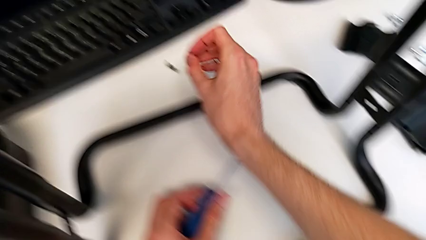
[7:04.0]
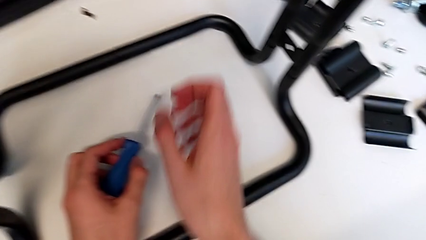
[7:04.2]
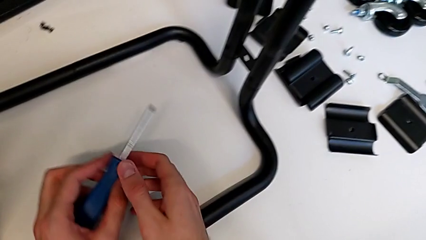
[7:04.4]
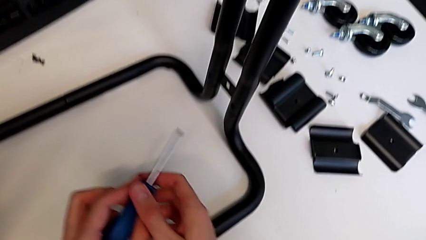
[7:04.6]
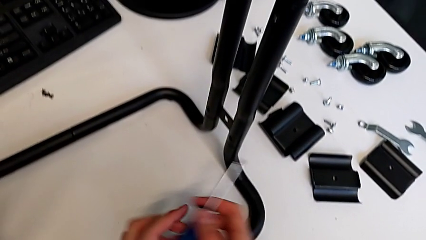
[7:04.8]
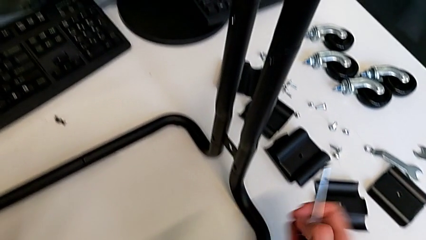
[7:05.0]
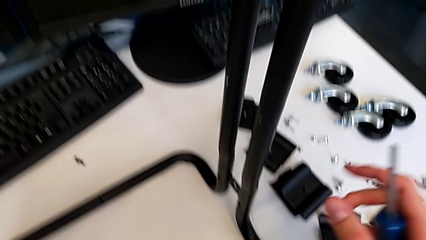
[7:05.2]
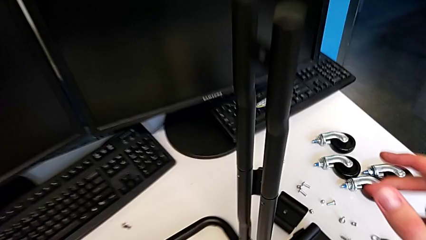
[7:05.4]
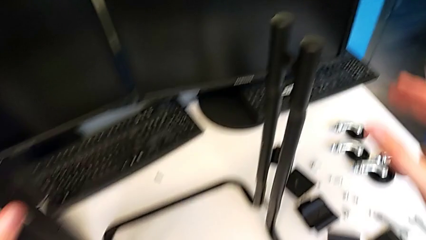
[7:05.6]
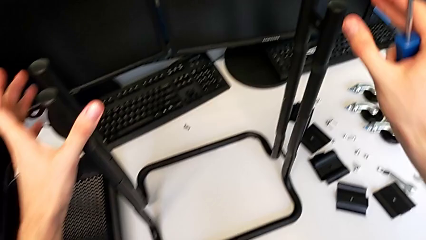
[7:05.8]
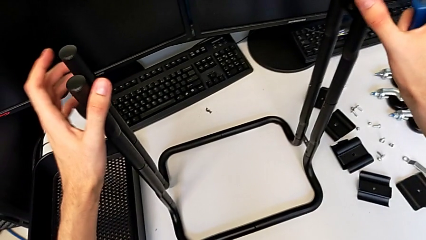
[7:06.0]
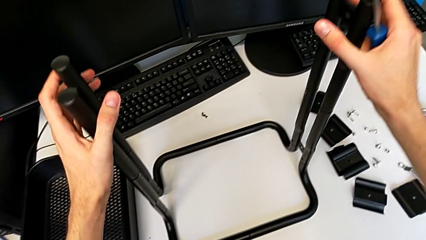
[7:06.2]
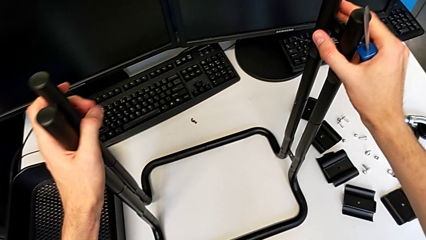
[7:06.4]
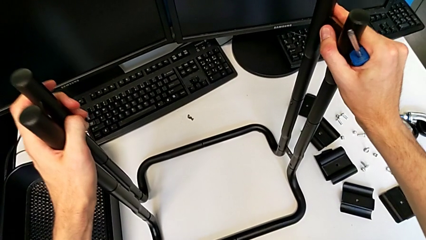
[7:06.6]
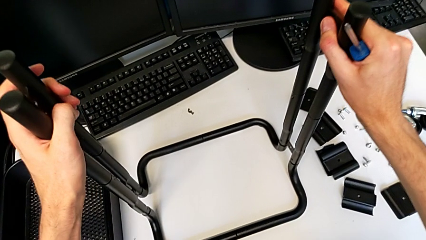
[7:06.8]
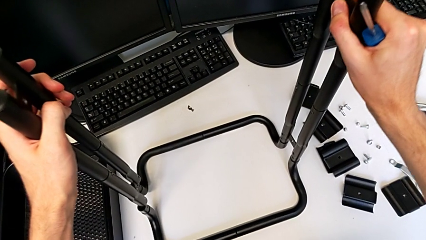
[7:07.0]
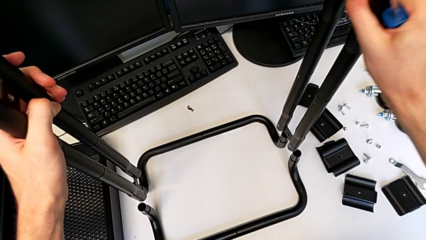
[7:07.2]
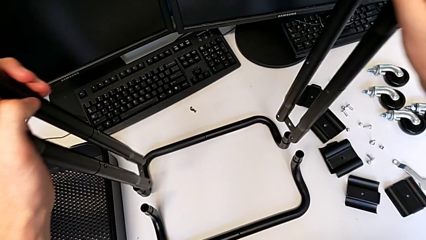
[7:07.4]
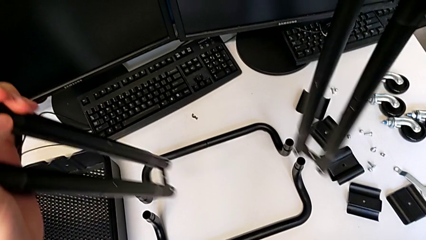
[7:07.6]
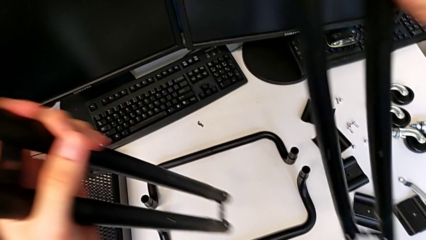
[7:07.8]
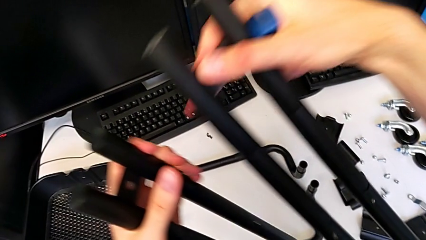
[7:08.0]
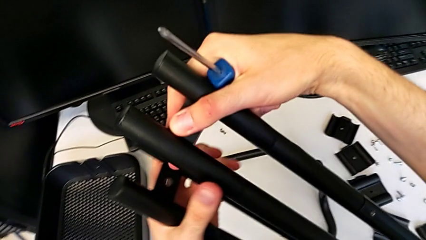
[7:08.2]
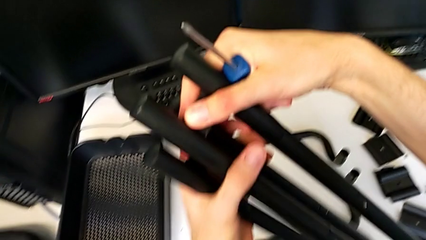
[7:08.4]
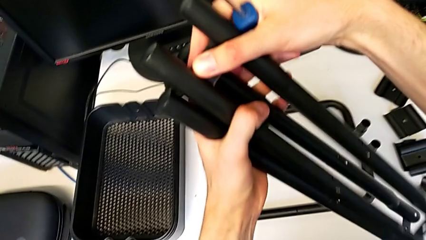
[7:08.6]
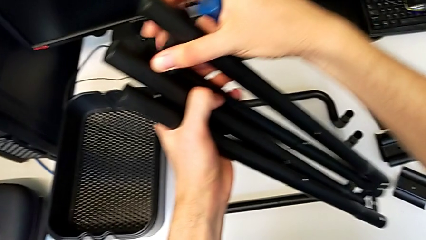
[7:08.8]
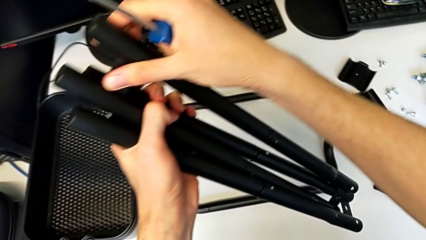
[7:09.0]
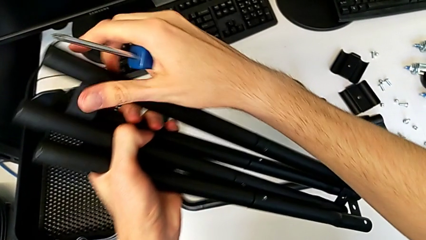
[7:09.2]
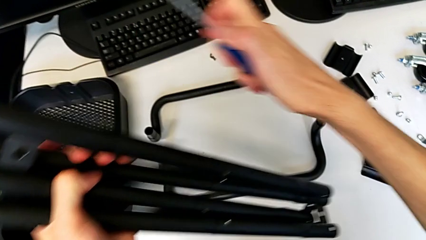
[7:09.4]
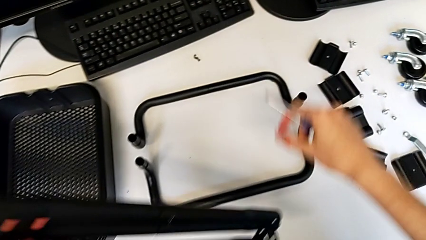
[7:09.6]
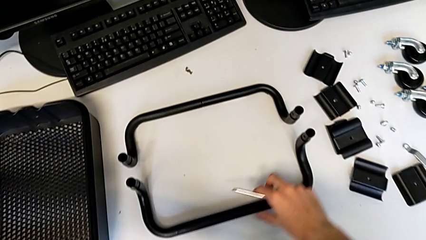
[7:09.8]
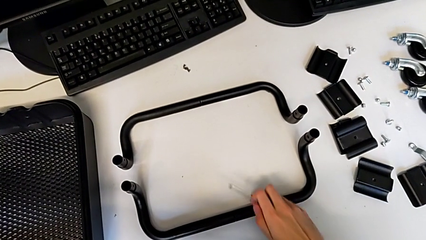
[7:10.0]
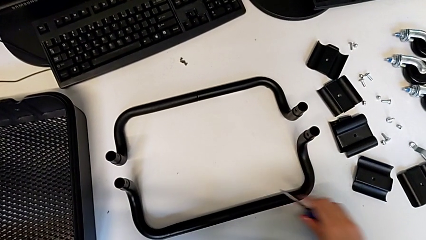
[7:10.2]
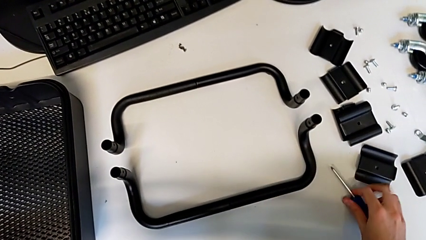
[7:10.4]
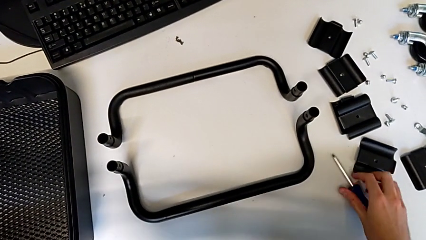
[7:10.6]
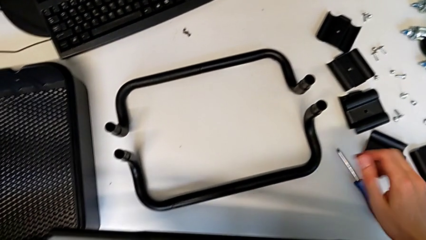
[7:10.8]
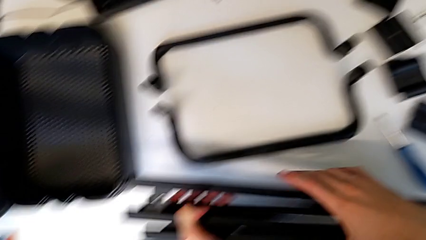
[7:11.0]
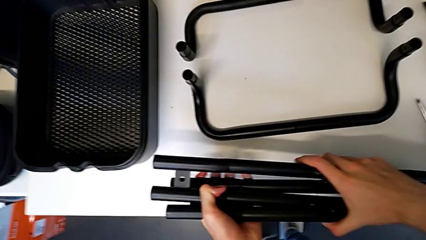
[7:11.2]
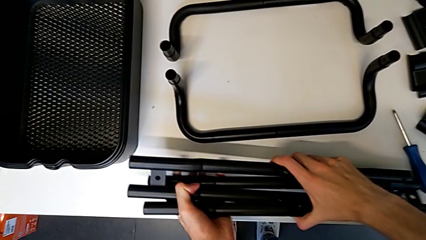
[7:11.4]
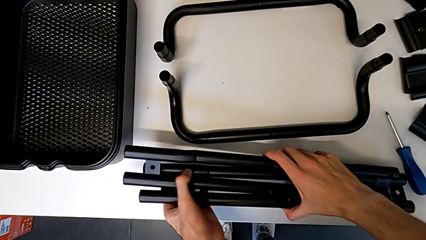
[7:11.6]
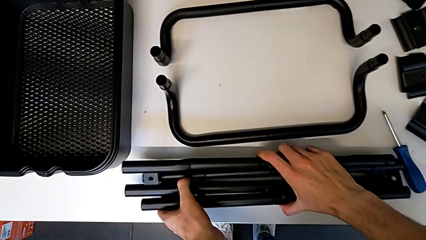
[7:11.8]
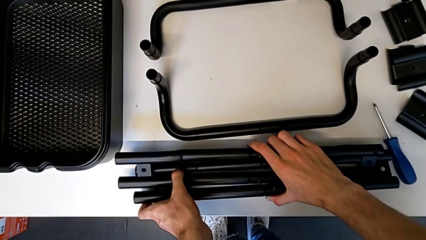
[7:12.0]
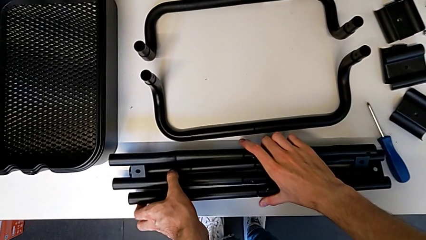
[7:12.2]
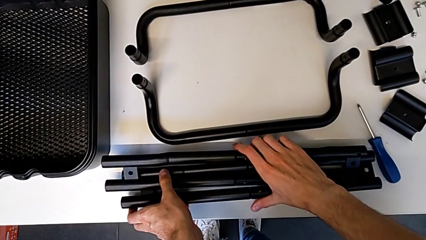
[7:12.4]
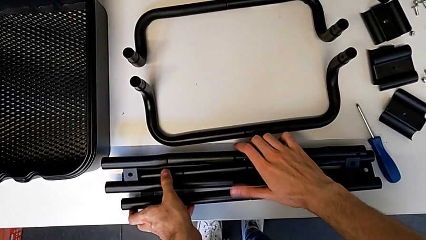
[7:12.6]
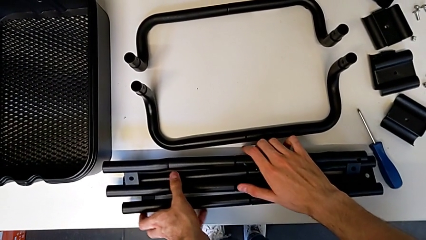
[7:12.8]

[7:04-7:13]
The camera wearer is disassembling the base. They disassemble the half frame, place the screwdriver and place the half frame.

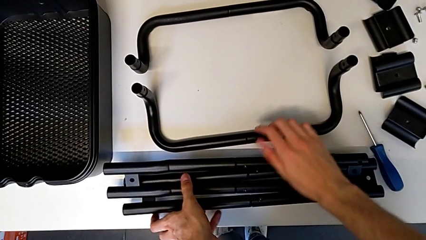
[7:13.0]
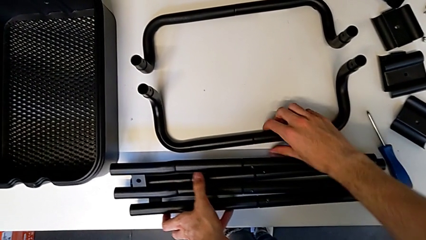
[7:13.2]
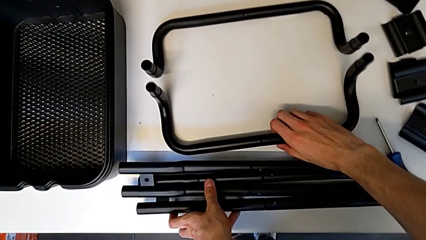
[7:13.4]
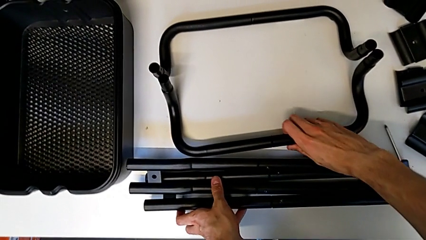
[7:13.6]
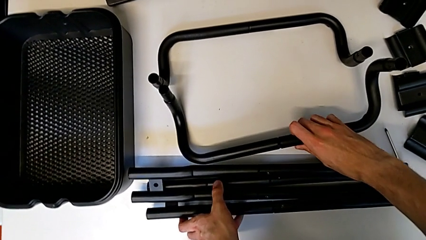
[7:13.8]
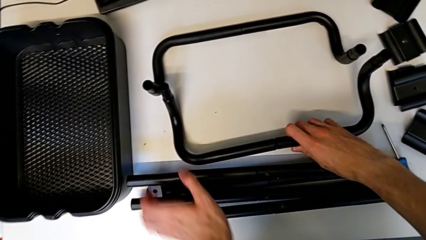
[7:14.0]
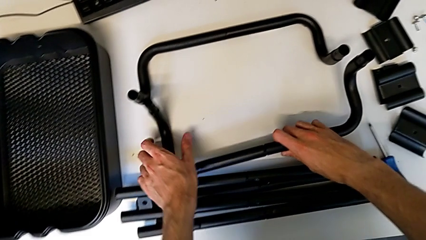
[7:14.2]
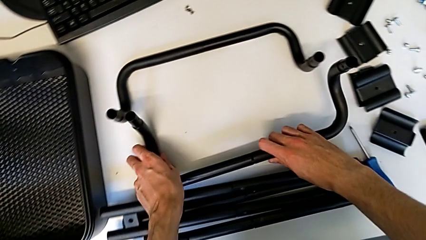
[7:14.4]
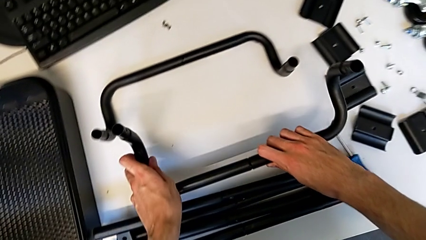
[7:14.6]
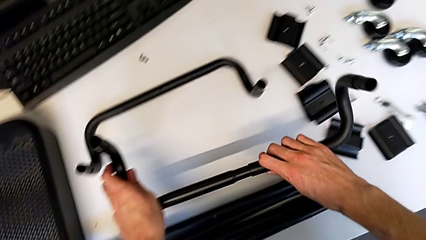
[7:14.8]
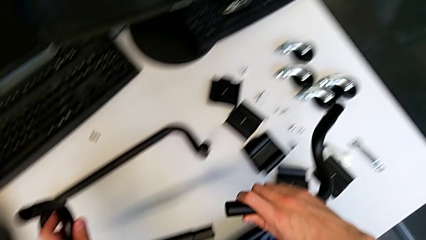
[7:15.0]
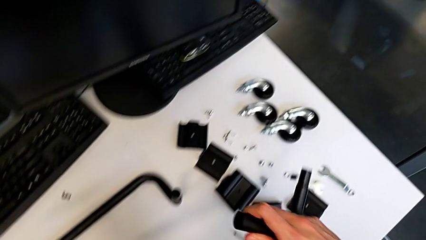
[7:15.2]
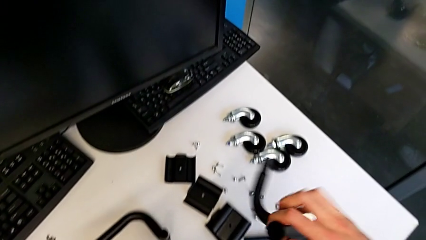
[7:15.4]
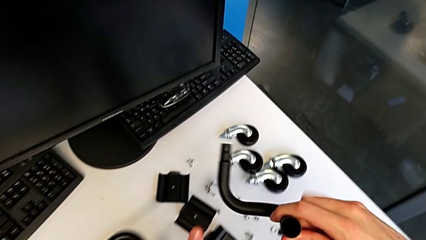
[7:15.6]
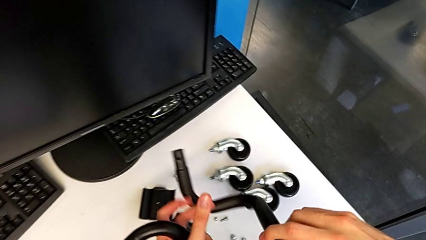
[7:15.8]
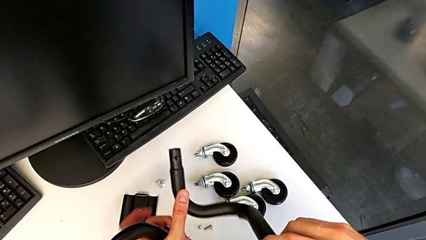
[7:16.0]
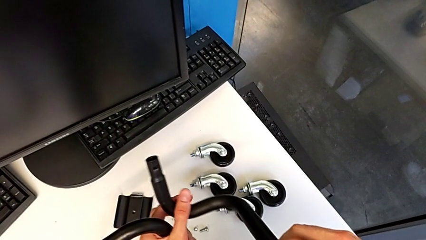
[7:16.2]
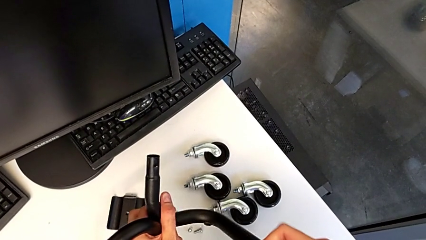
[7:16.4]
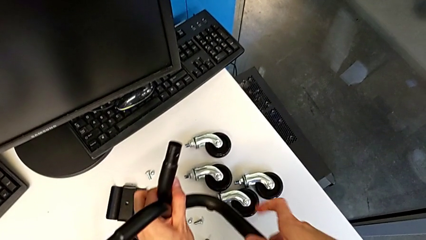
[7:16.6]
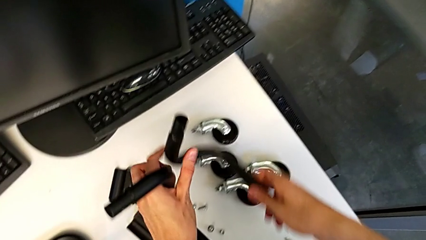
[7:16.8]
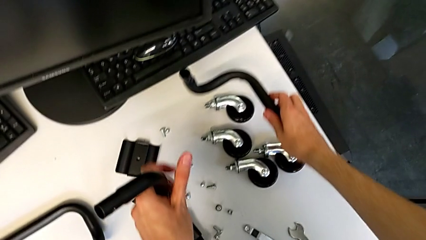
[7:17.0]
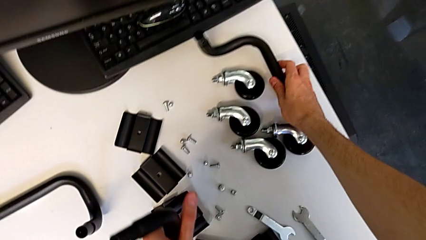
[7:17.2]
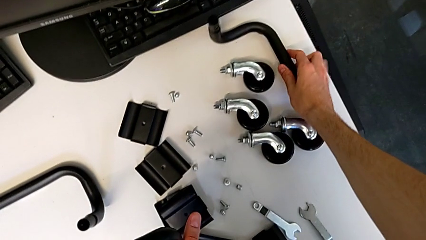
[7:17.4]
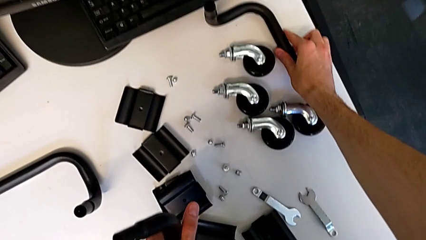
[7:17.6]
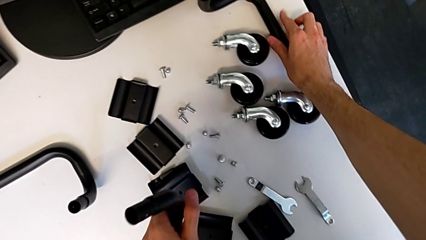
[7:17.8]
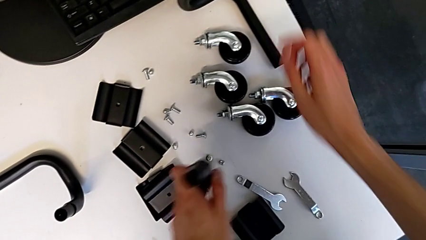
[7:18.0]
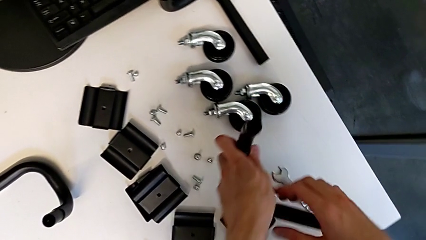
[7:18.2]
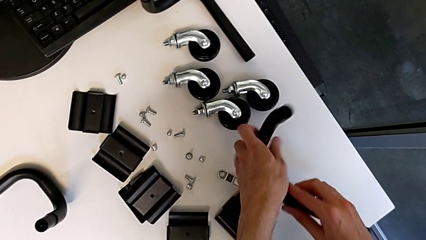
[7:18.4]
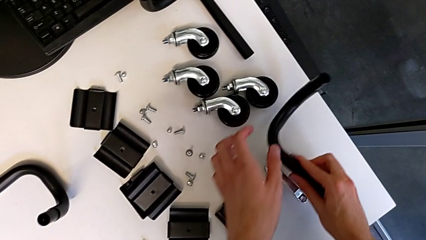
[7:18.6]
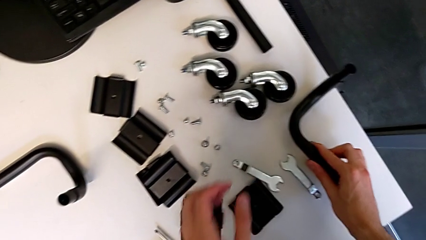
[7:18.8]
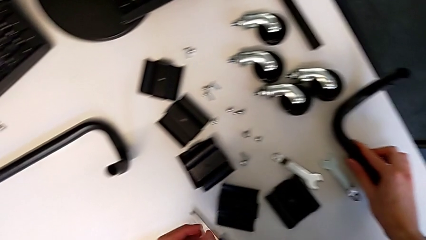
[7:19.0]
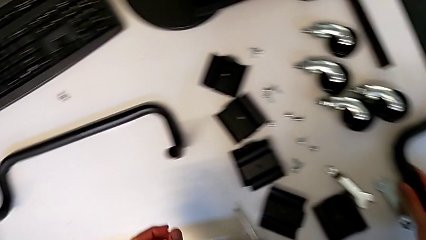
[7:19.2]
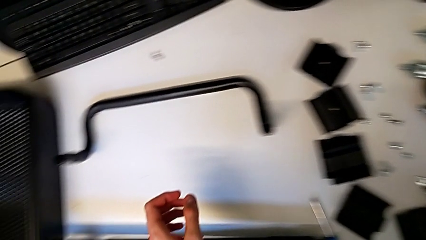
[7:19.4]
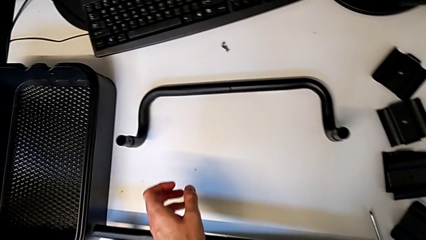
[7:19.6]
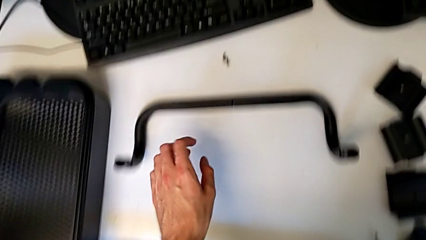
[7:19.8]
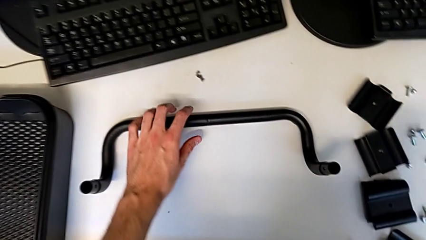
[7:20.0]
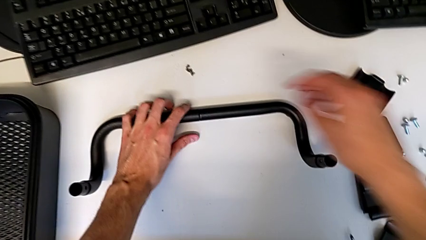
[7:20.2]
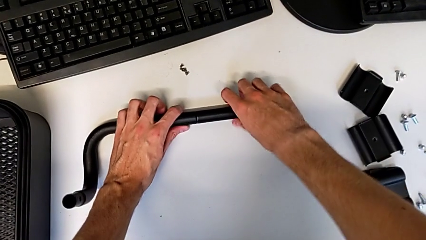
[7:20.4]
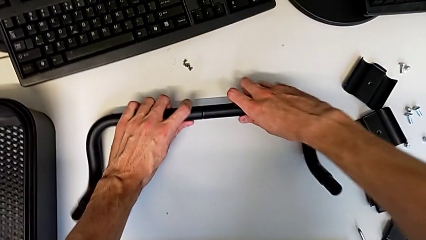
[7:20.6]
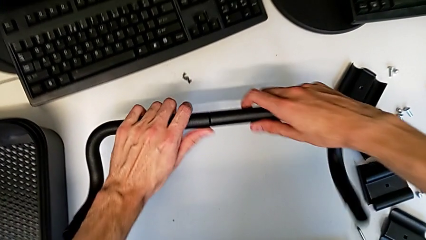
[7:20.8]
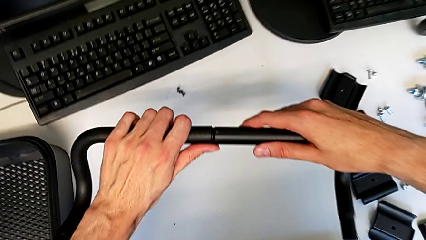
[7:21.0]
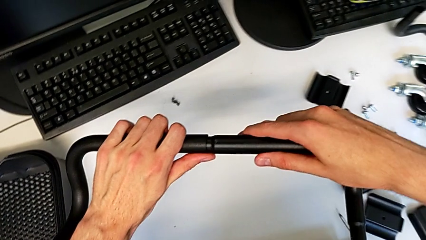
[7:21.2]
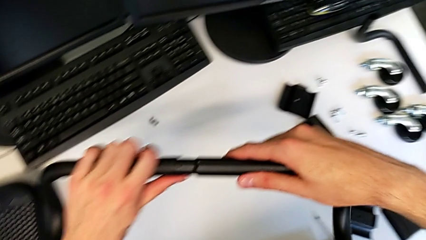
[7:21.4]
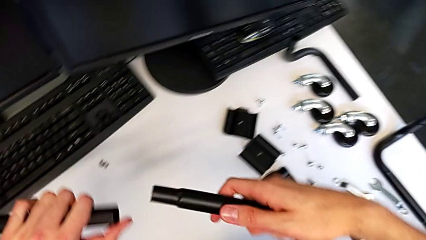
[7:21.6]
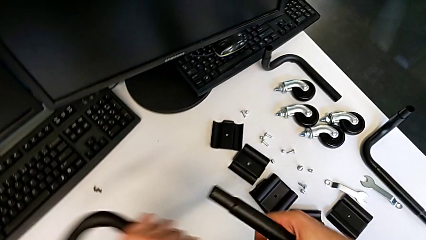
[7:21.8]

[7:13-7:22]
The camera wearer is disassembling the base frame. They grab the half frame, disassemble the leg, place it, grab the half frame and disassemble the leg.
